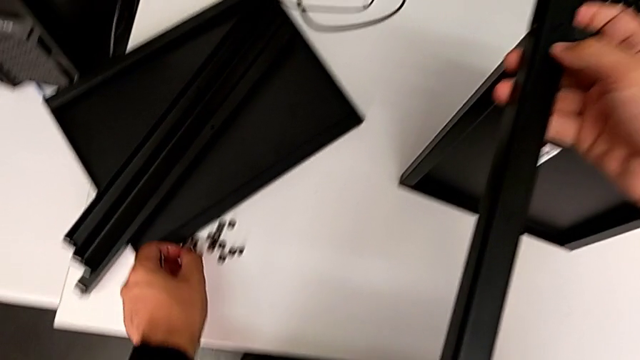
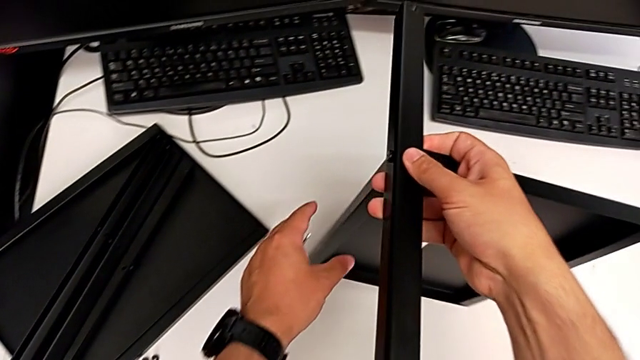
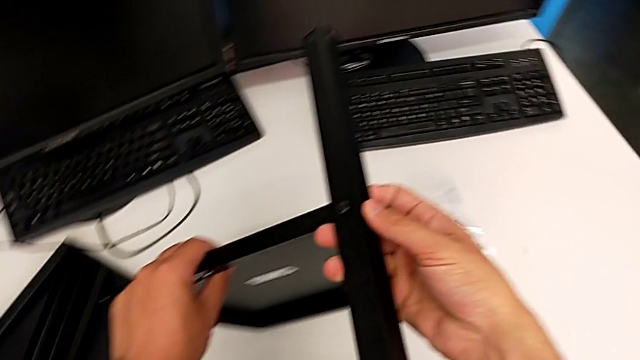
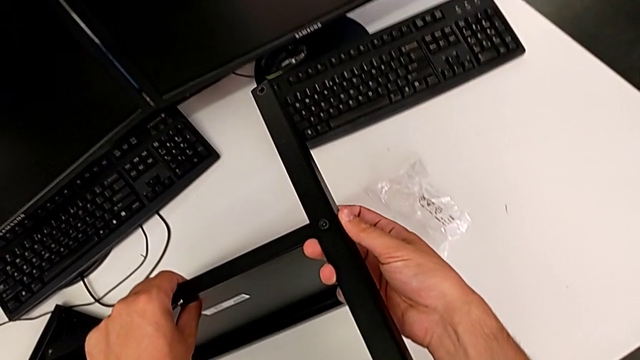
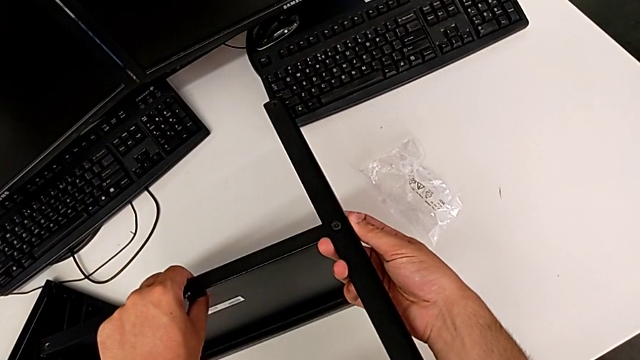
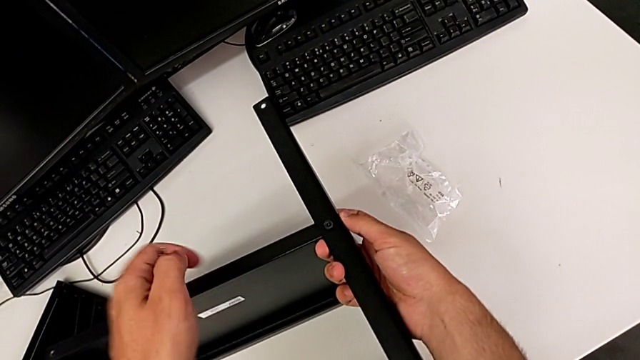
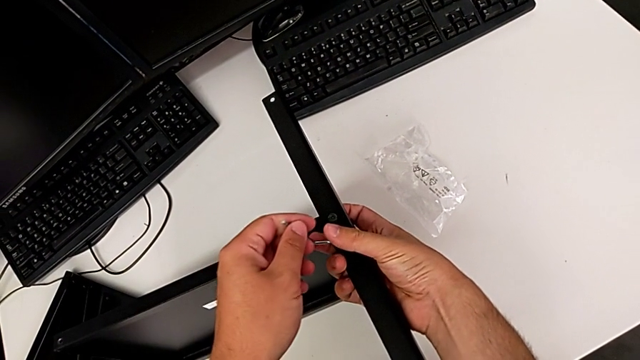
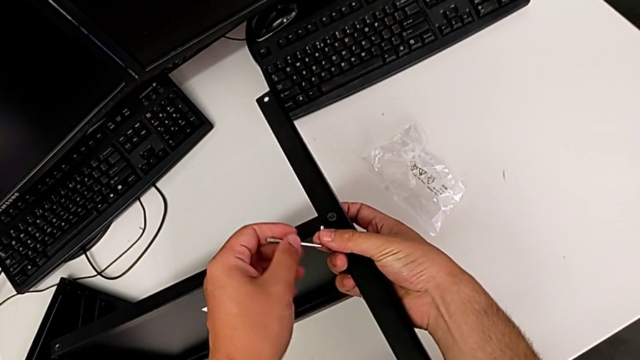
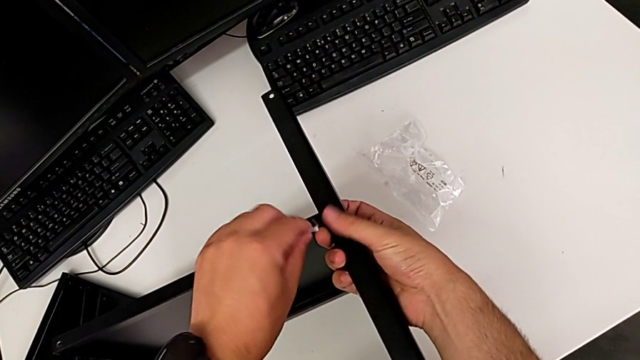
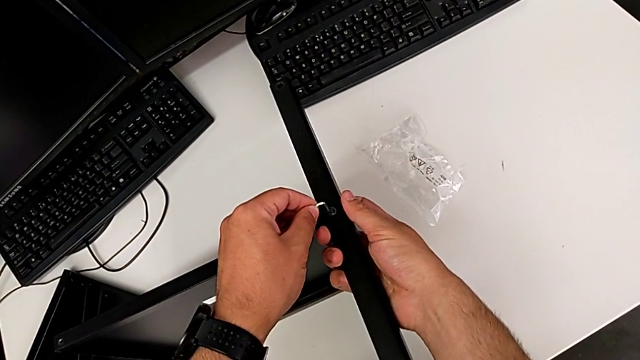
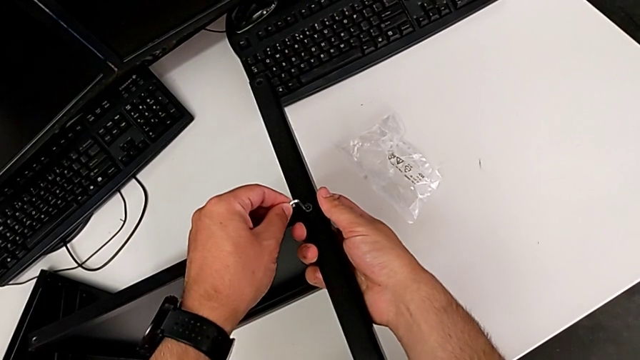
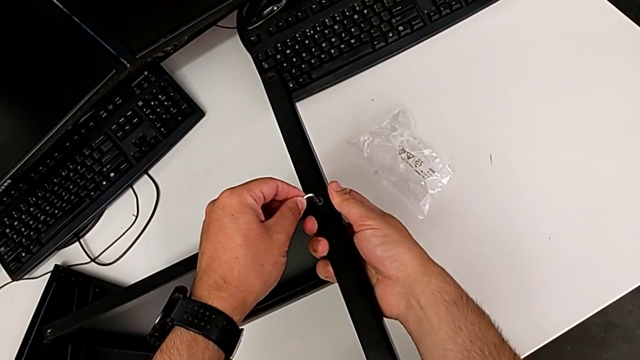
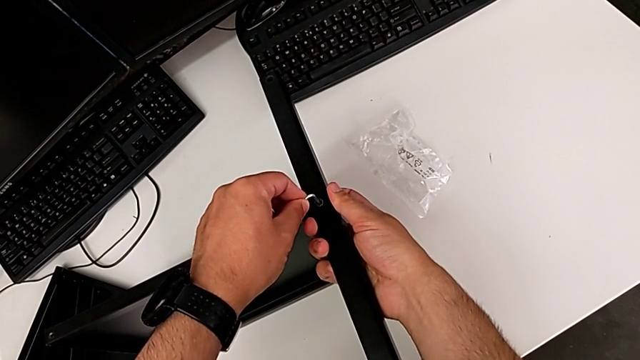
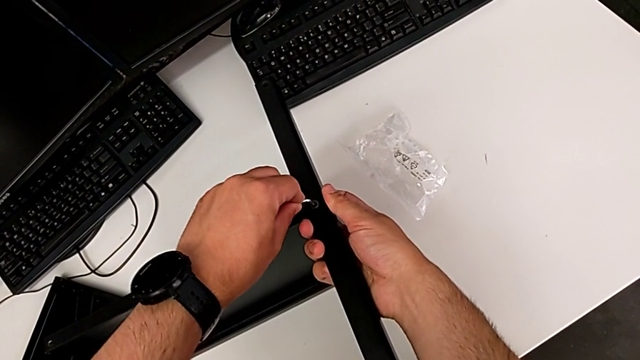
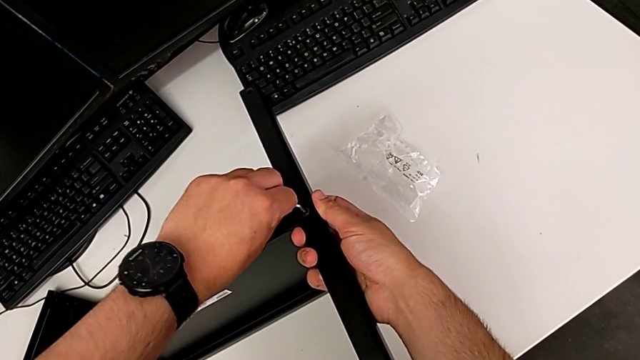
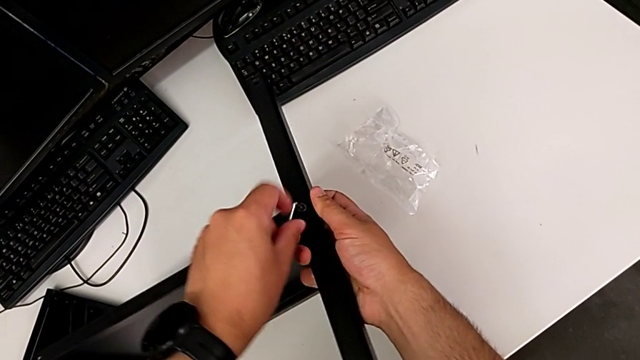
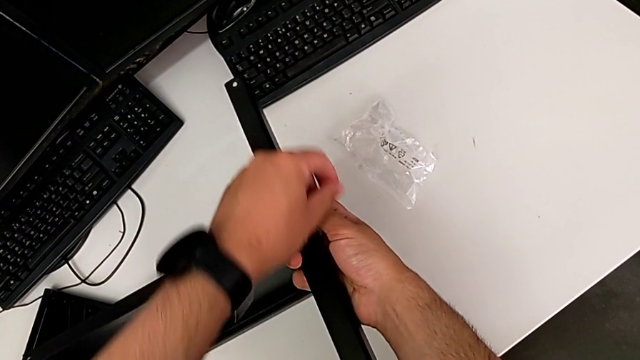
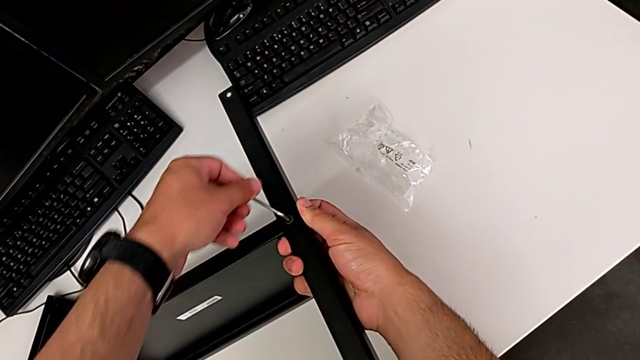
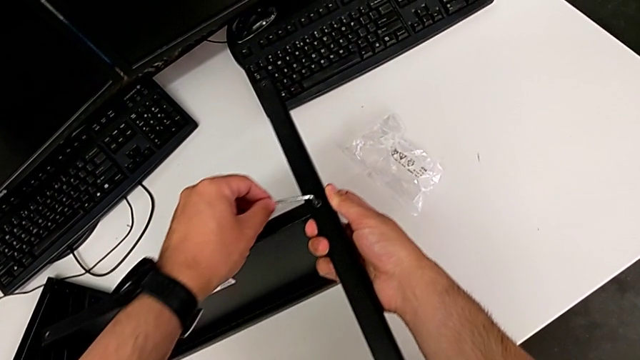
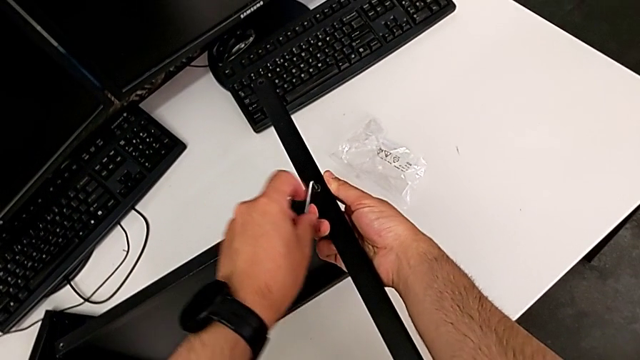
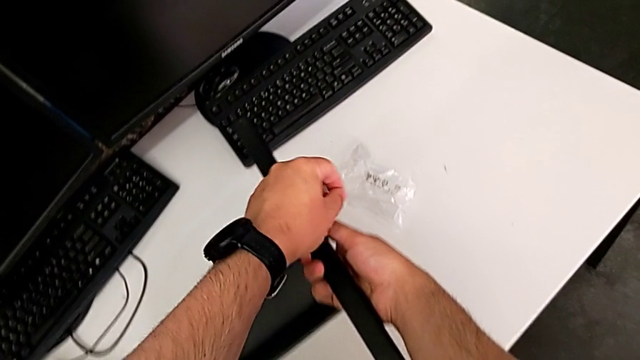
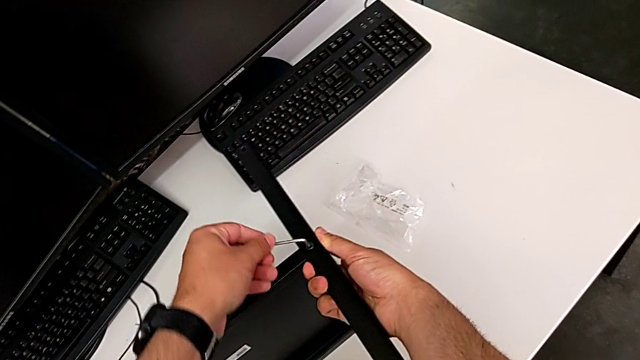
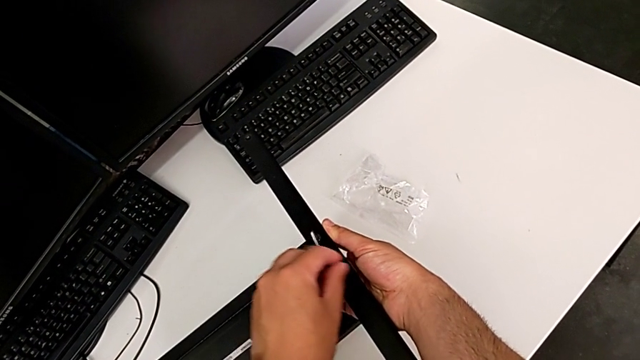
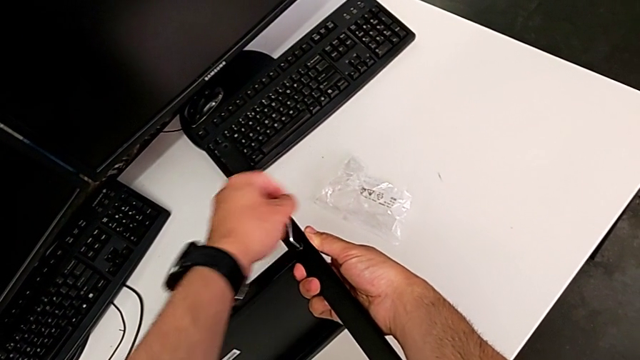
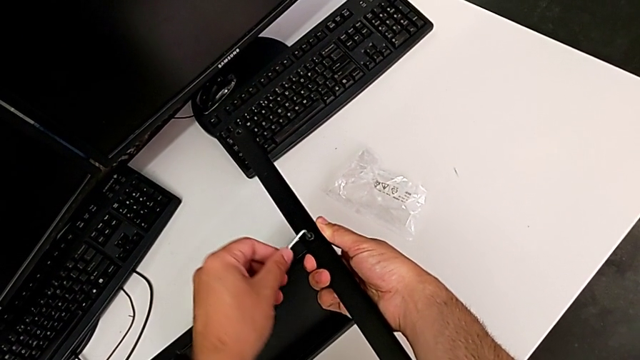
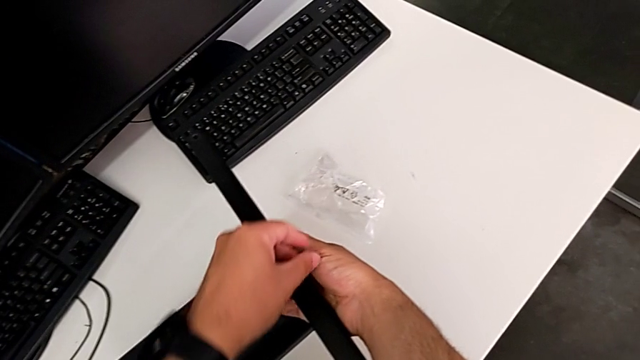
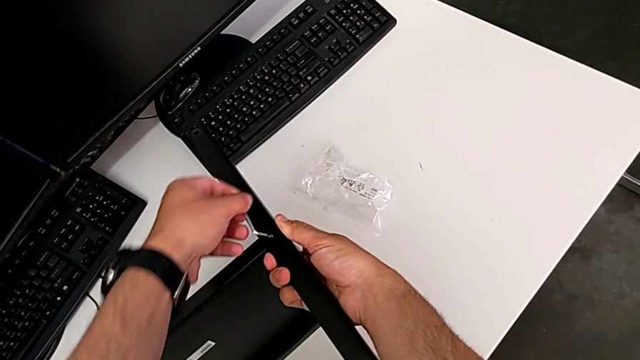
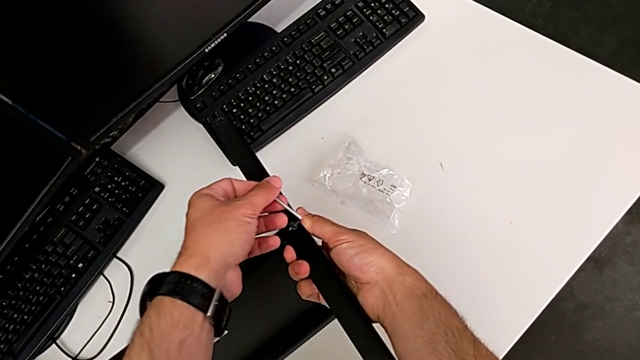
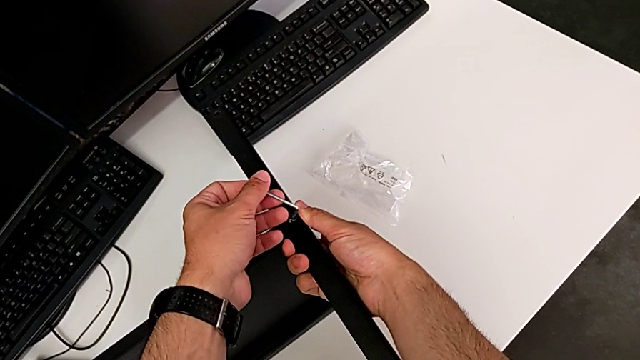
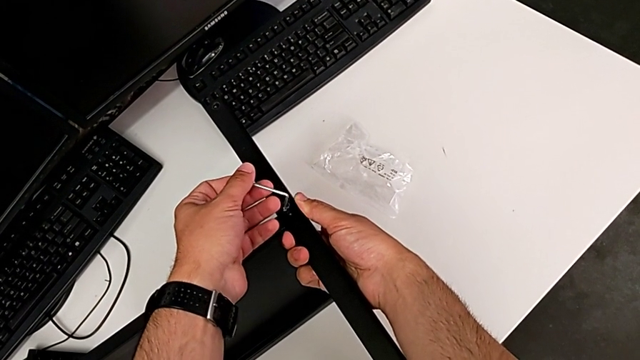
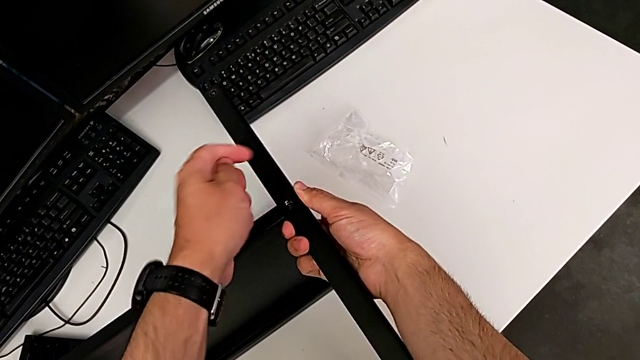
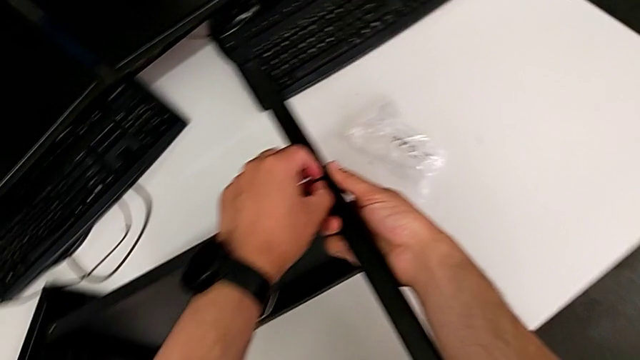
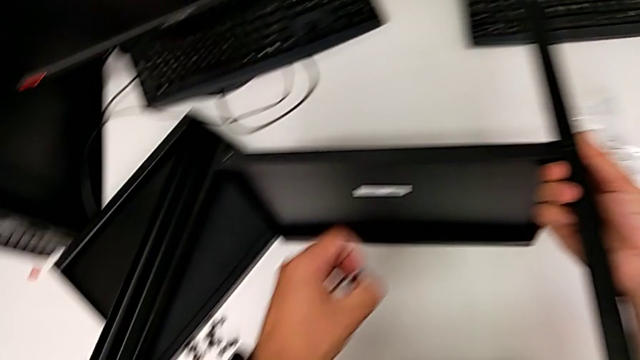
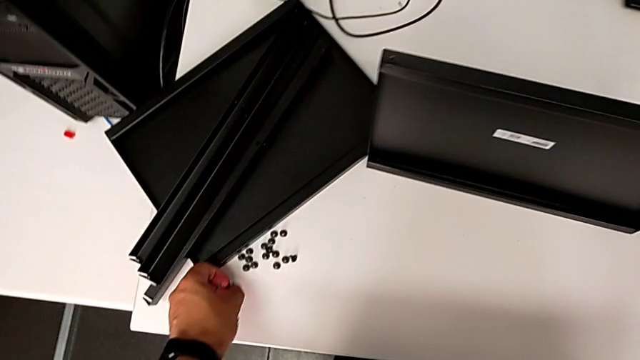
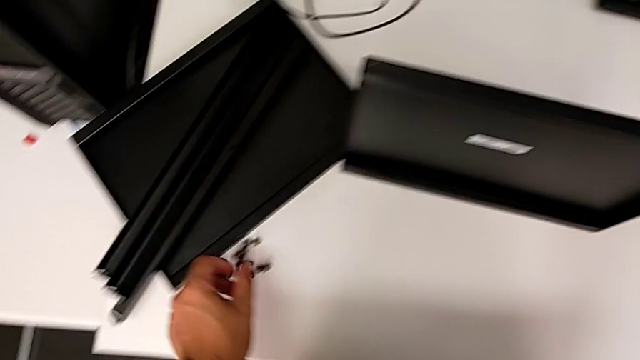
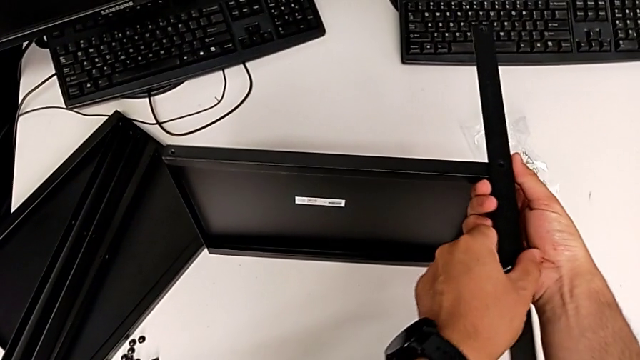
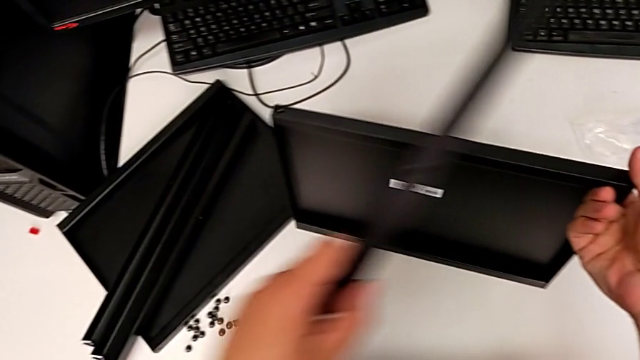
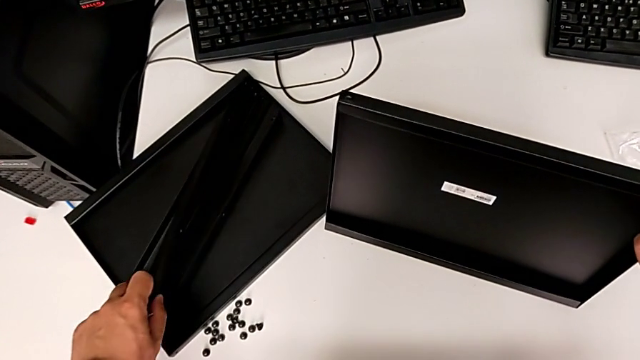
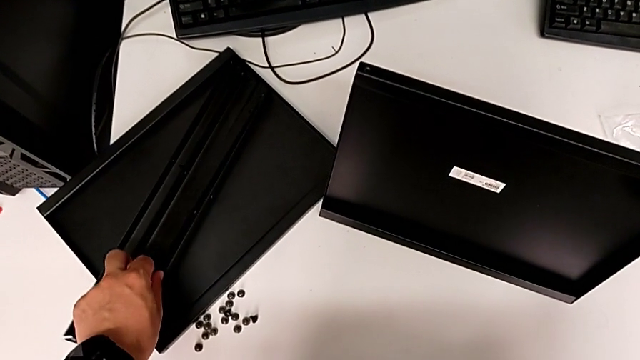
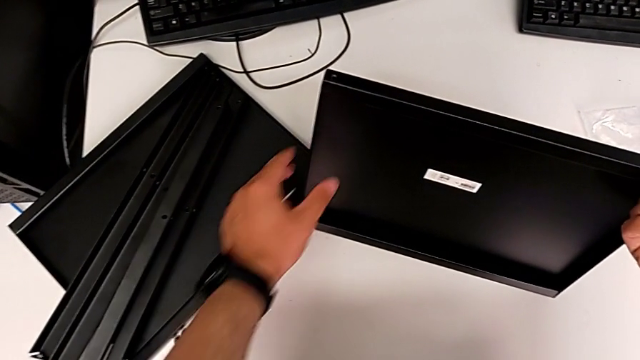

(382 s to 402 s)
The camera wearer is removing the fourth leg from the shelf. They flip the nightstand, insert the Allen wrench, unscrew the hex socket head, withdraw the Allen wrench, disassemble the hex socket head, place it and place the leg.

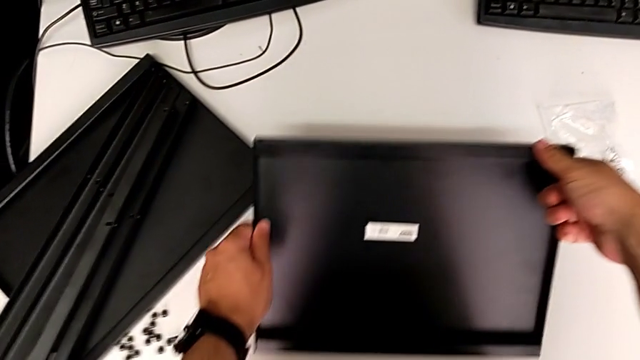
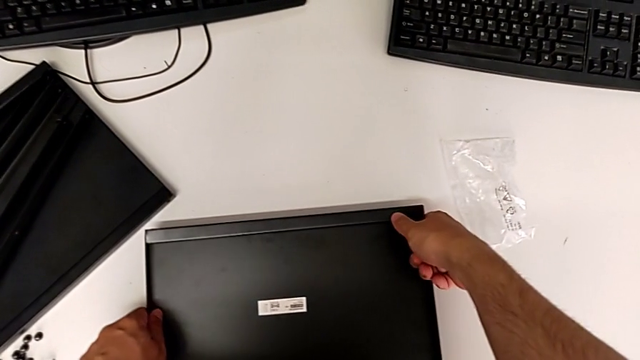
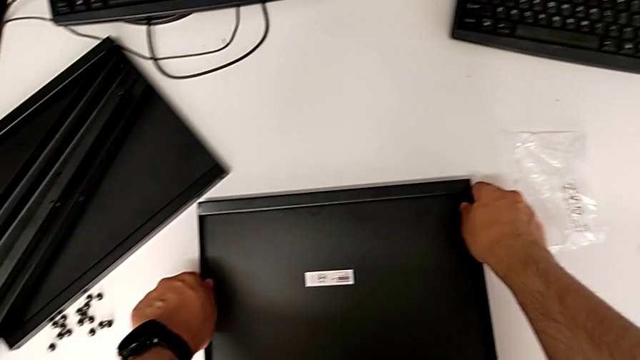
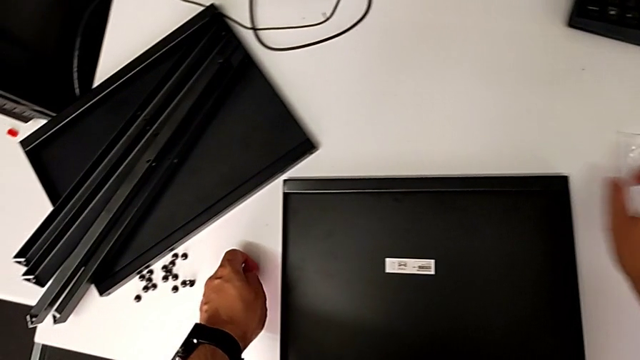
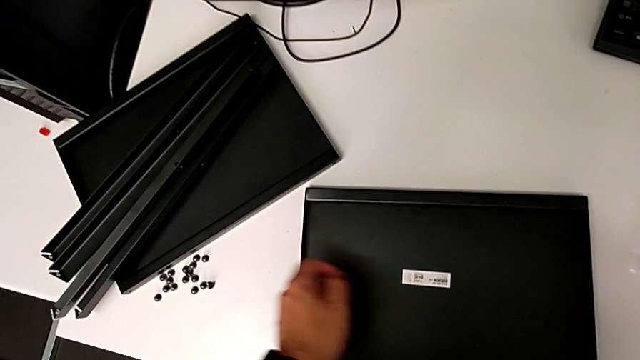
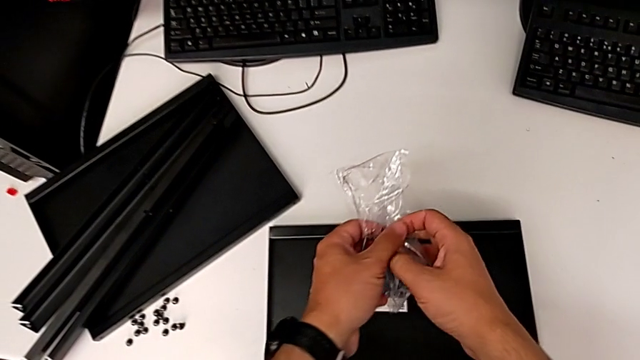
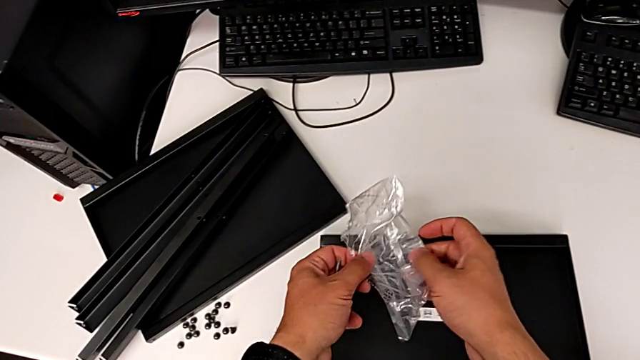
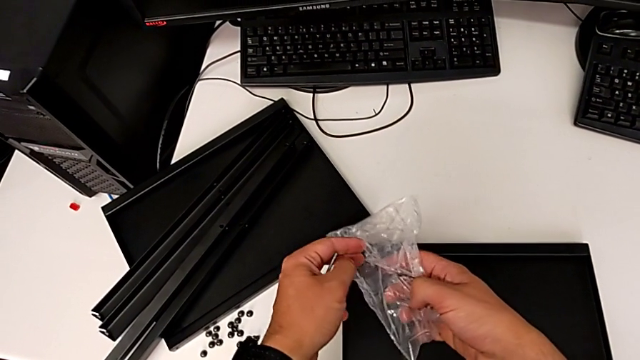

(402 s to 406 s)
The camera wearer is putting all the hex socket heads into a bag. They place the bottom tray and grab the bag.
